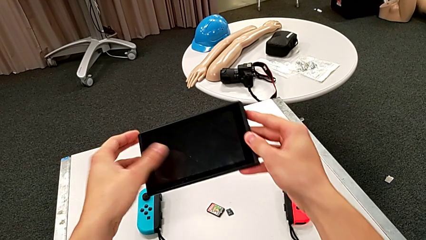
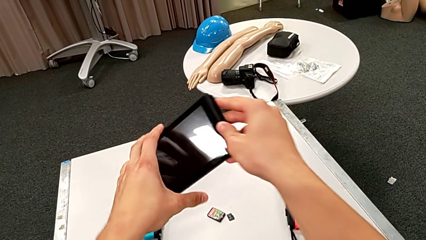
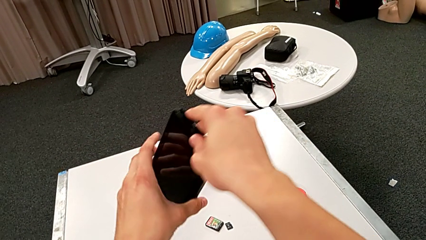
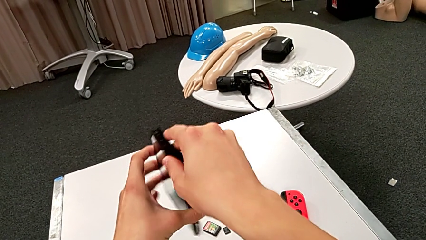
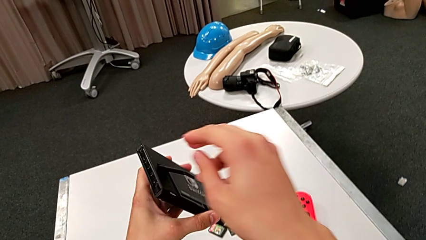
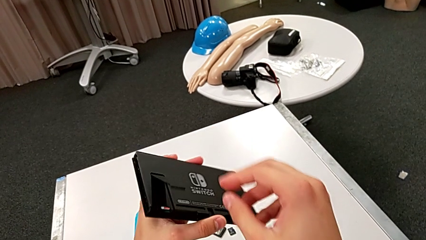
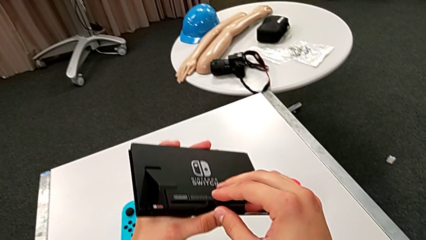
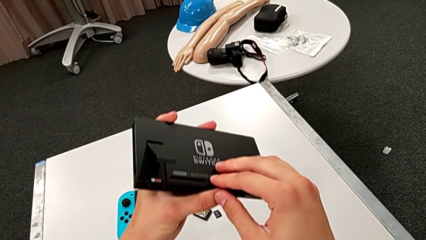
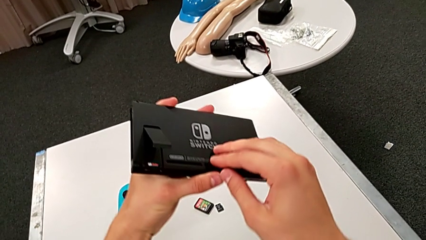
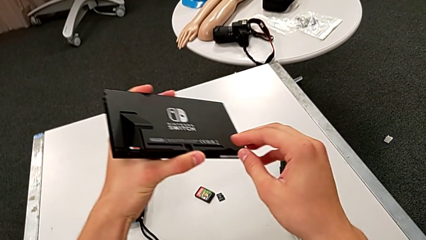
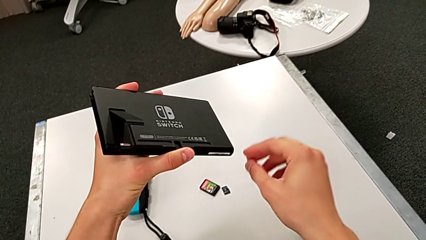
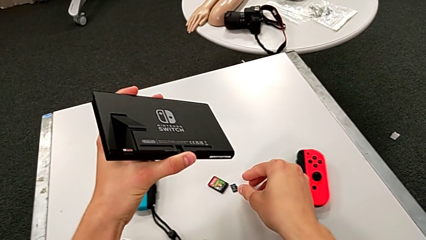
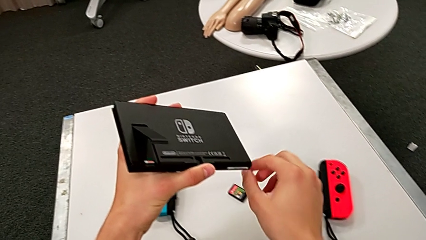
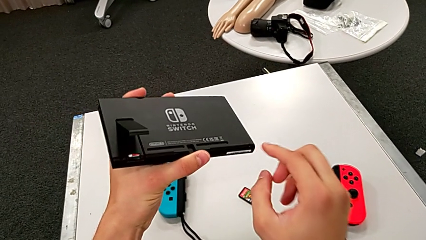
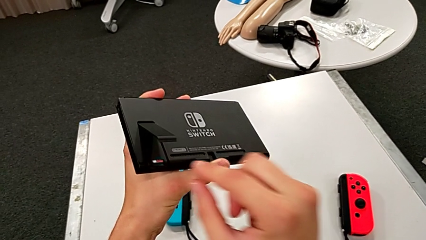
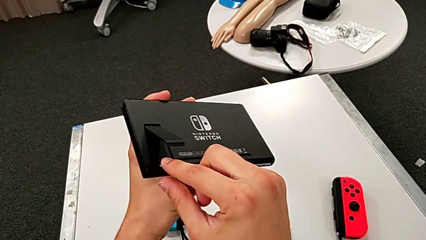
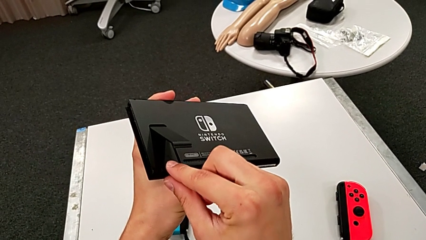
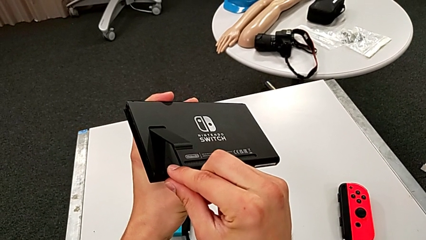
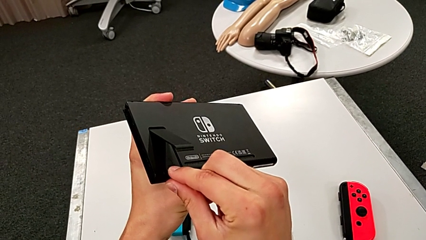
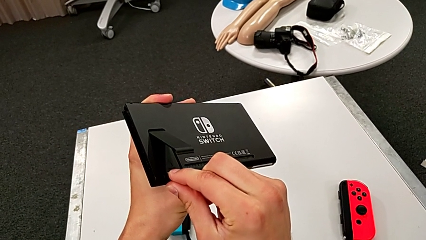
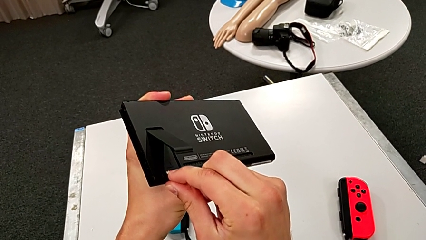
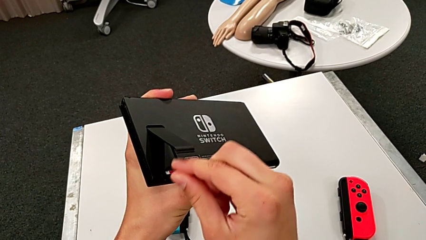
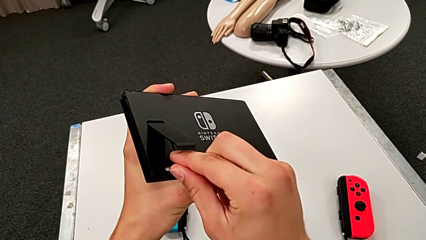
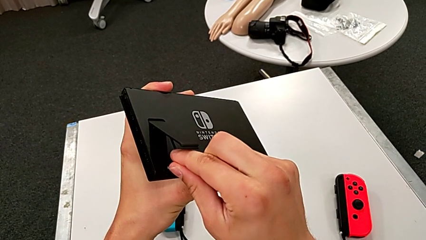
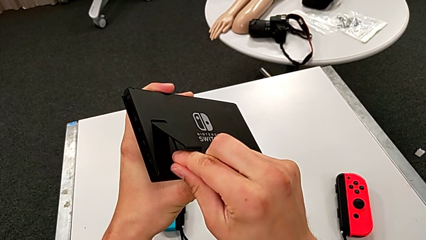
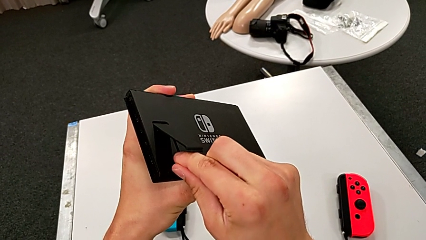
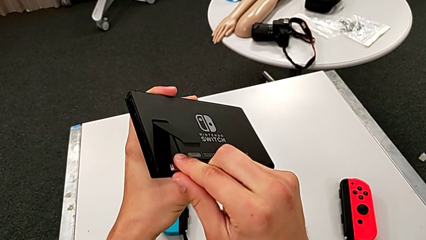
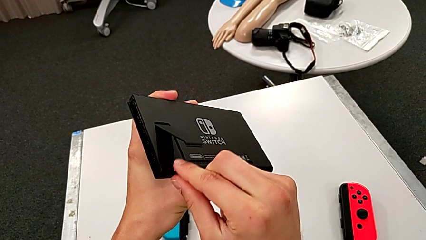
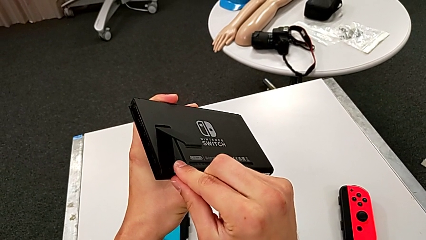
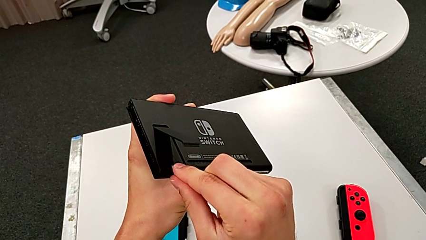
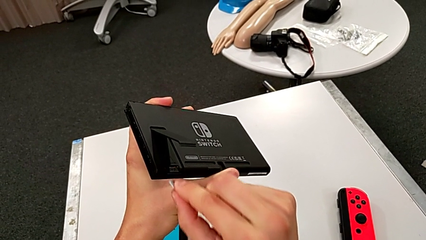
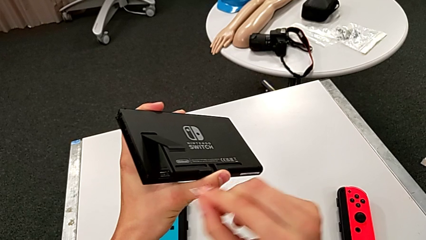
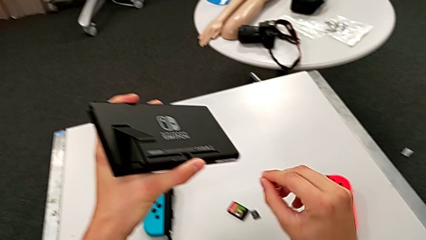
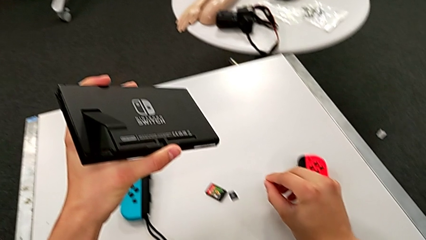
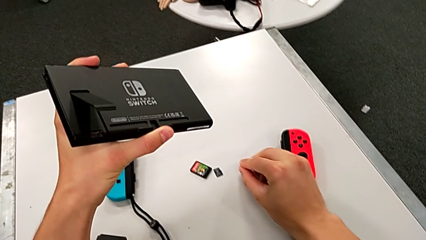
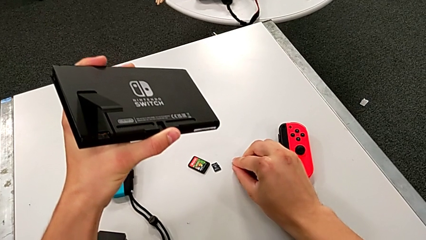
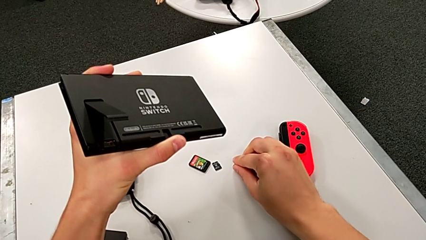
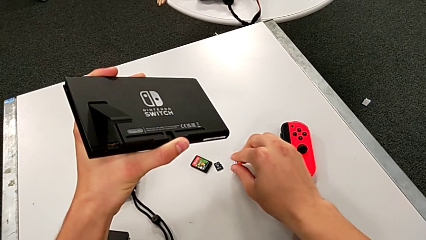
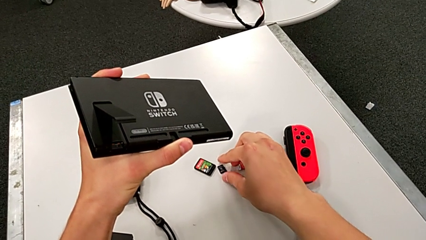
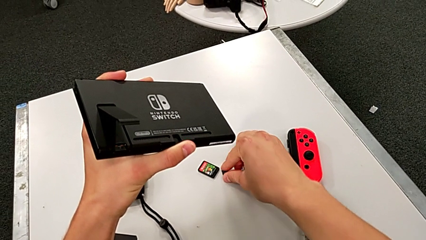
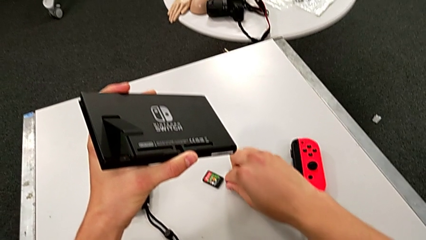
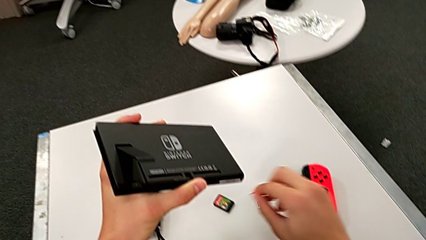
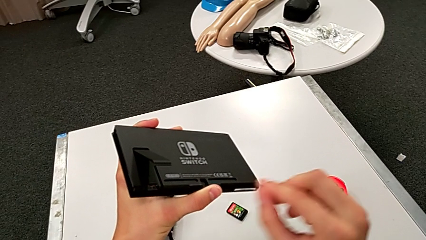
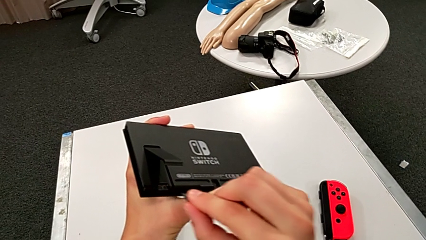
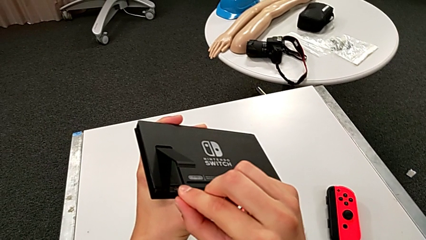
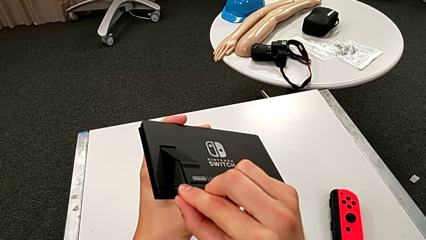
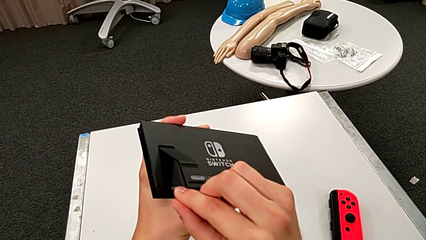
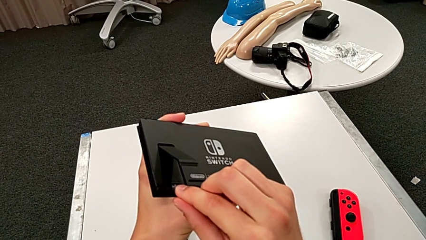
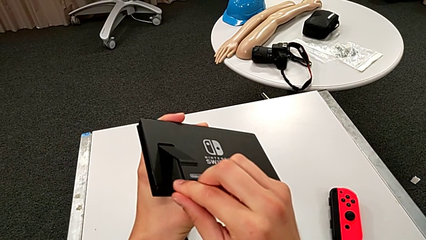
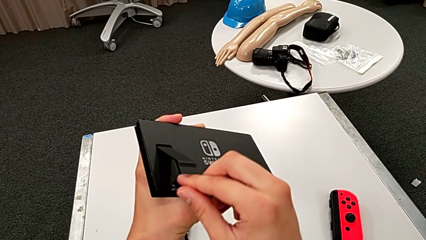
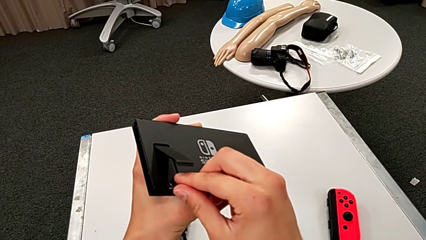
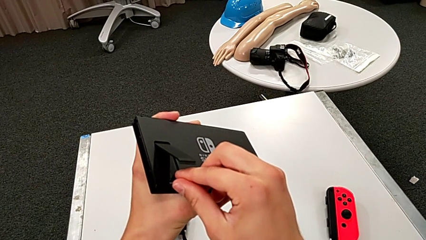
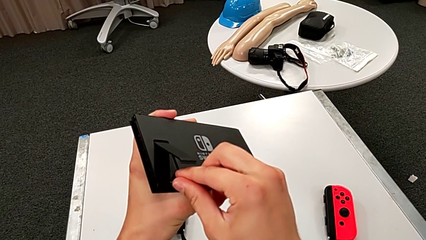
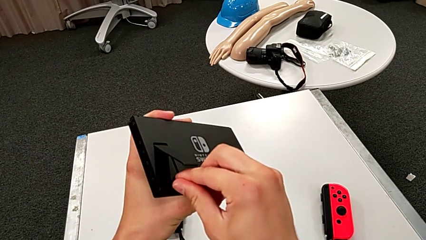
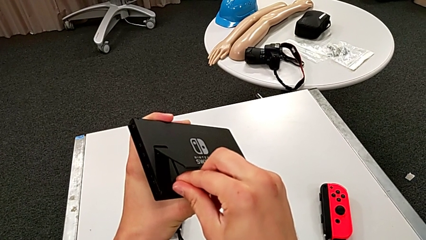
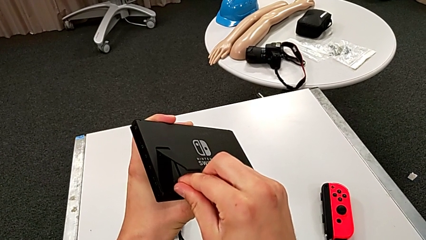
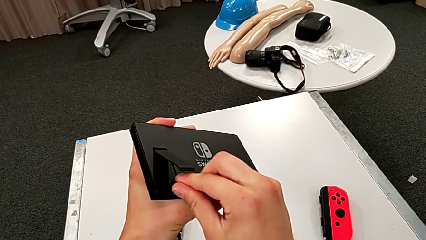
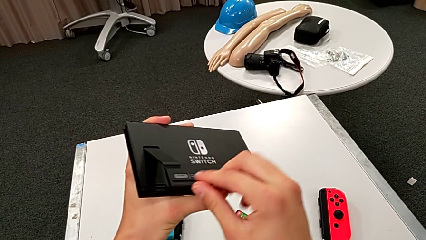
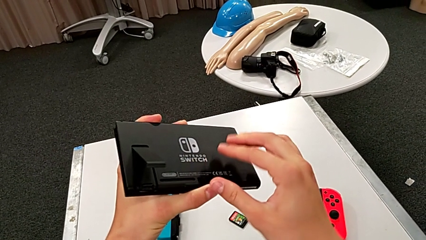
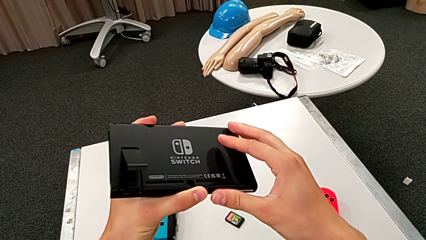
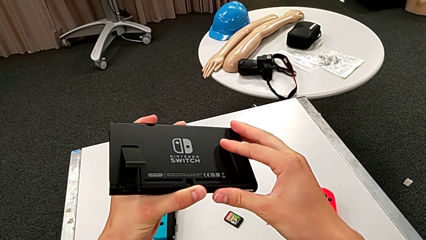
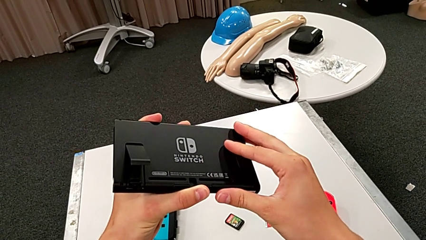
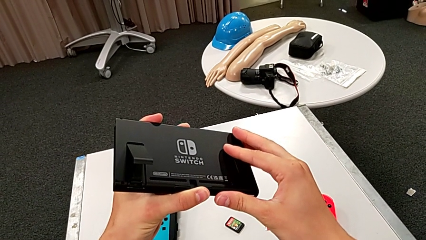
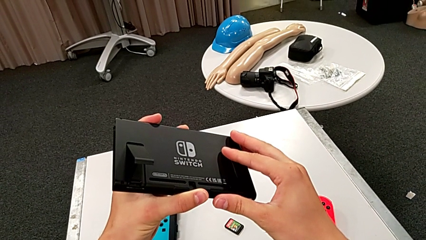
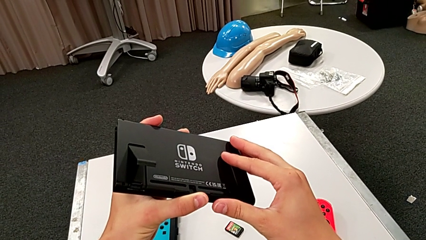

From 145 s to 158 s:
The camera wearer exchanges the SD card. They flip the Nintendo Switch, pull the SD card, place it, grab it and place it.

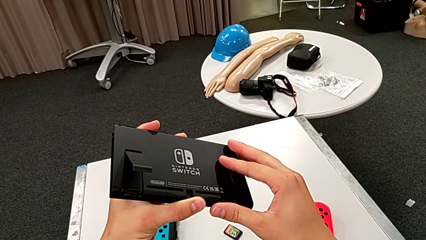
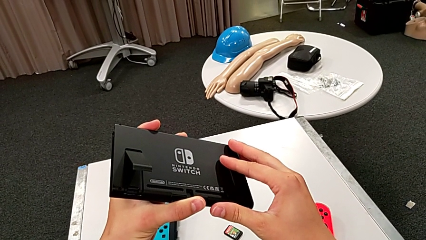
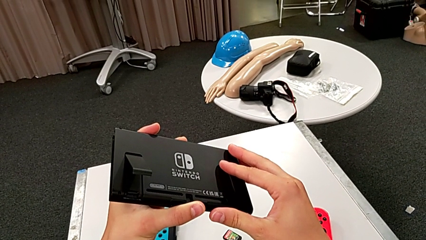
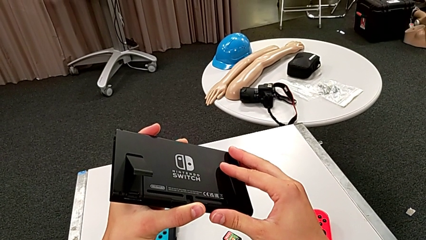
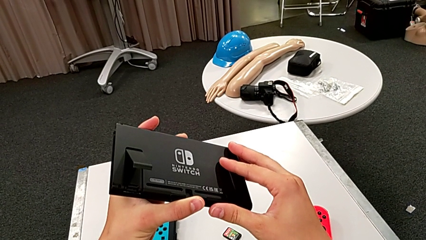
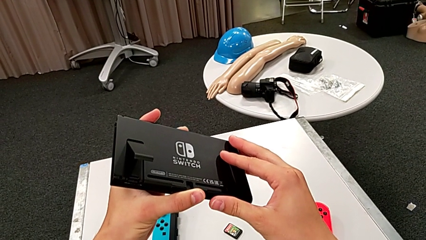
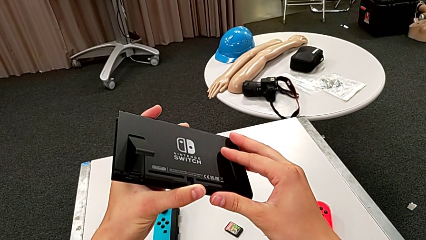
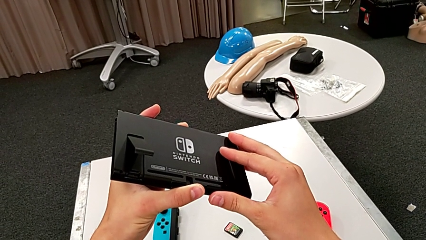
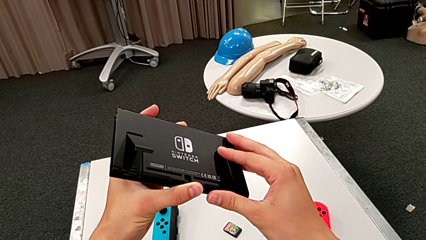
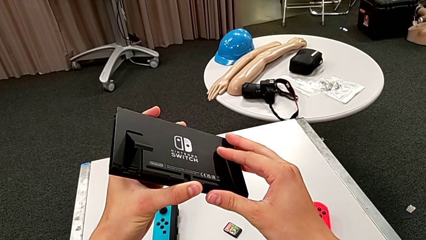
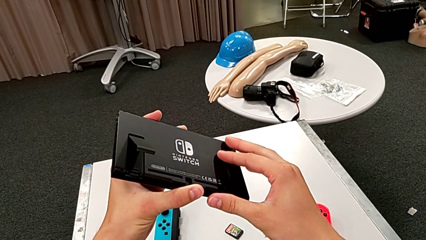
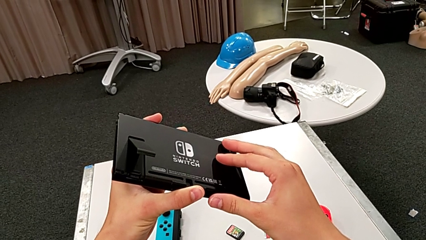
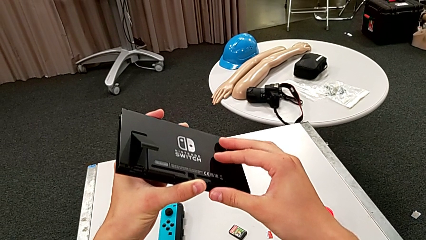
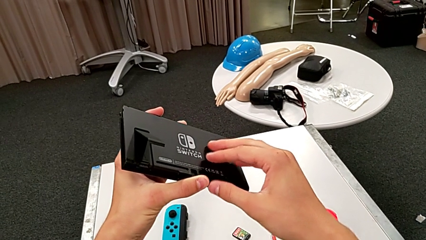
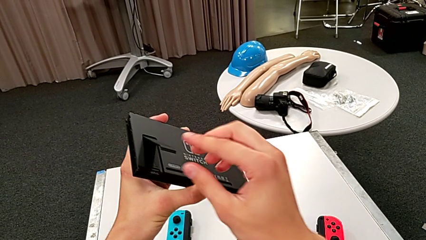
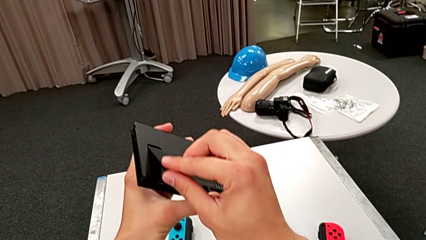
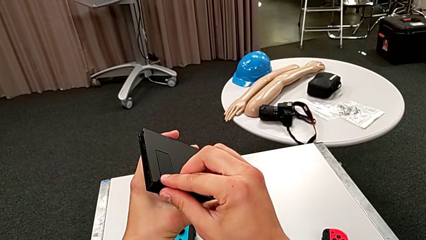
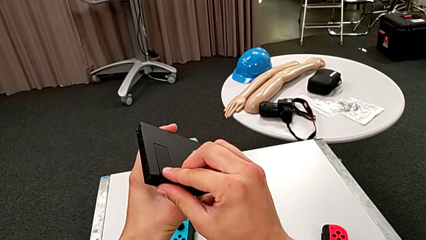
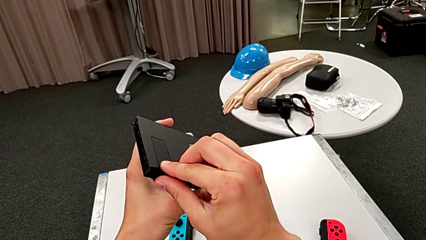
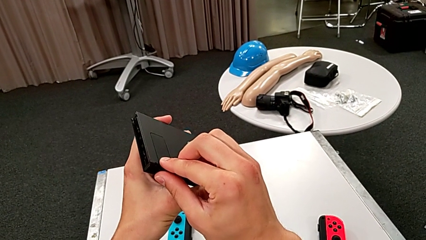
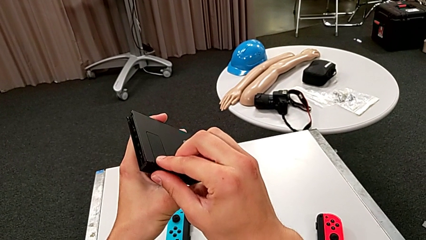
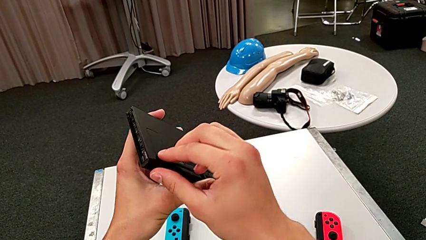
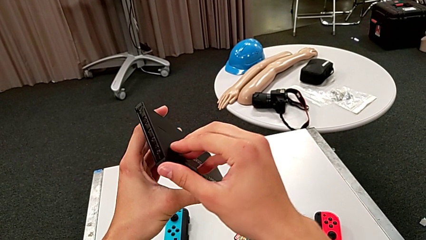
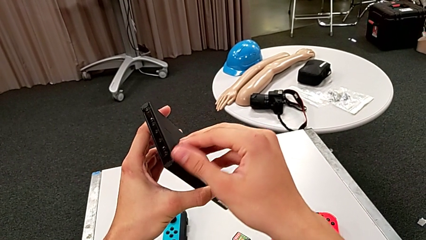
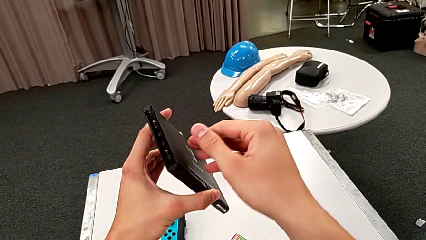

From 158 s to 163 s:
The camera wearer closes the kickstand. They close the kickstand.
